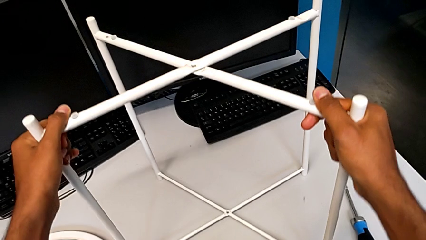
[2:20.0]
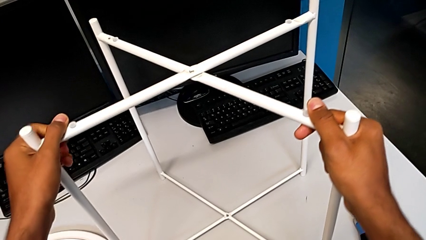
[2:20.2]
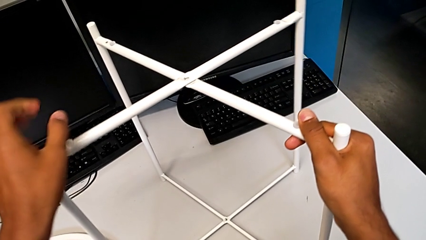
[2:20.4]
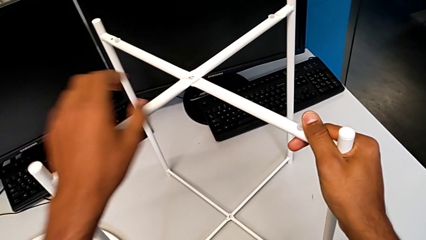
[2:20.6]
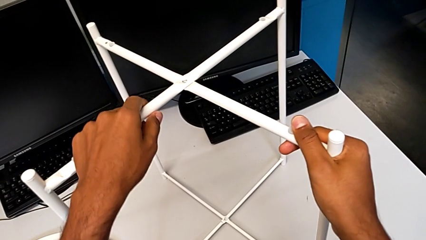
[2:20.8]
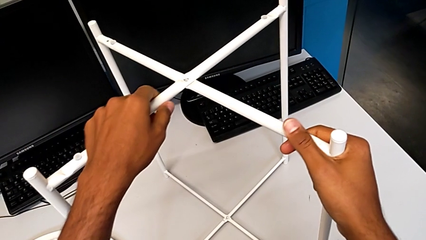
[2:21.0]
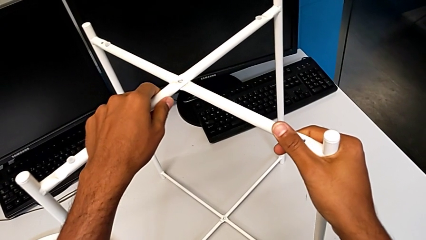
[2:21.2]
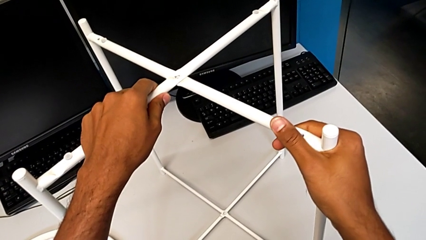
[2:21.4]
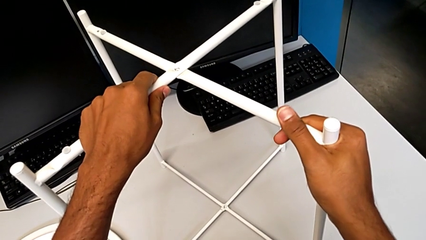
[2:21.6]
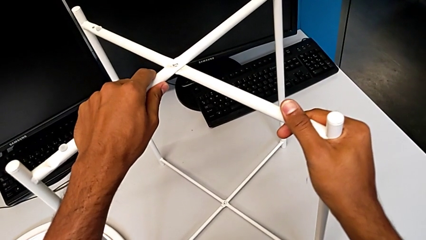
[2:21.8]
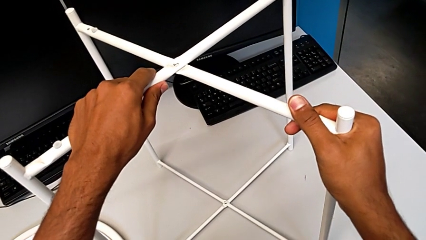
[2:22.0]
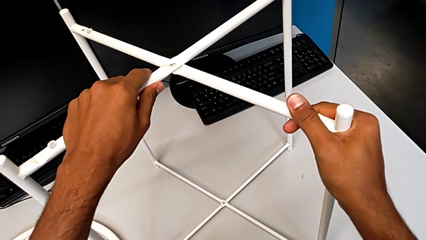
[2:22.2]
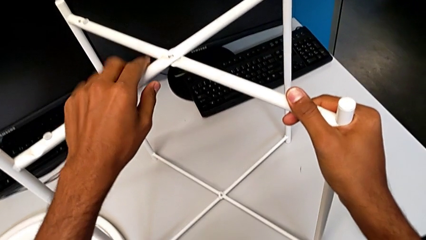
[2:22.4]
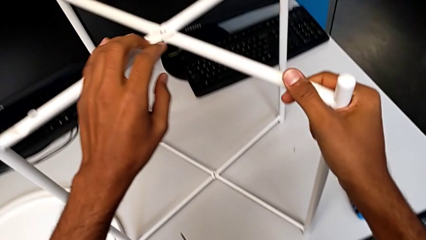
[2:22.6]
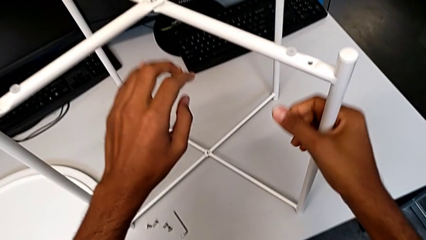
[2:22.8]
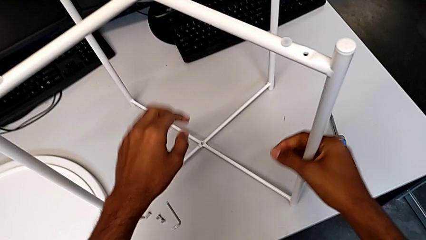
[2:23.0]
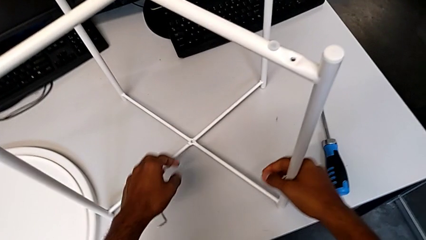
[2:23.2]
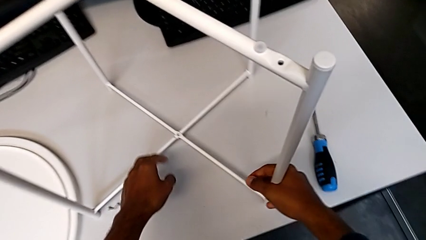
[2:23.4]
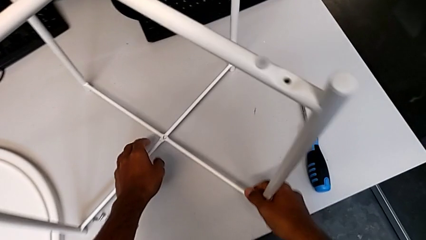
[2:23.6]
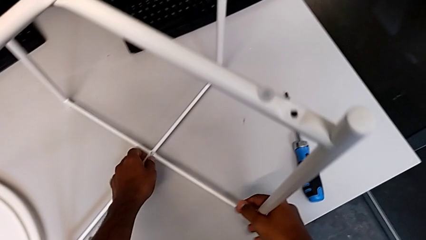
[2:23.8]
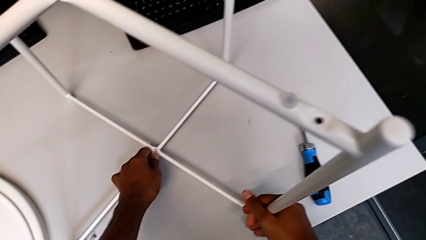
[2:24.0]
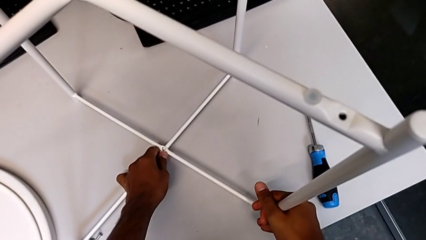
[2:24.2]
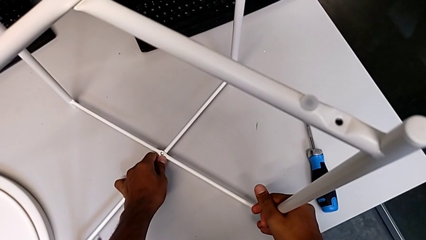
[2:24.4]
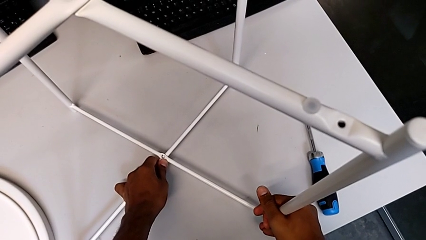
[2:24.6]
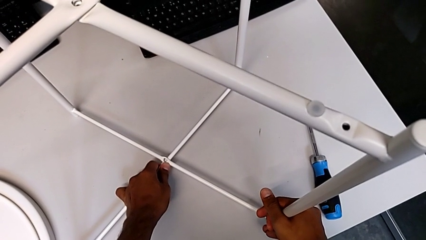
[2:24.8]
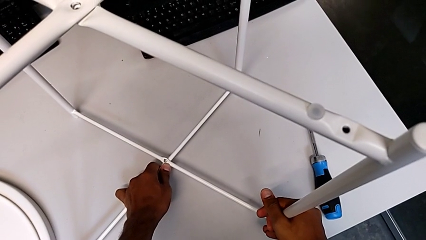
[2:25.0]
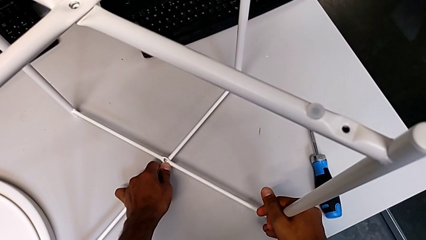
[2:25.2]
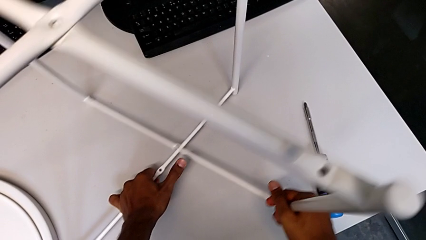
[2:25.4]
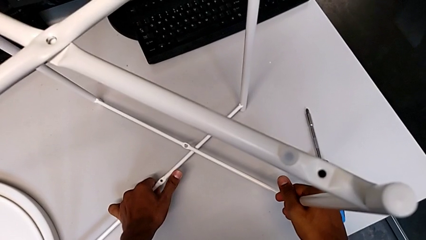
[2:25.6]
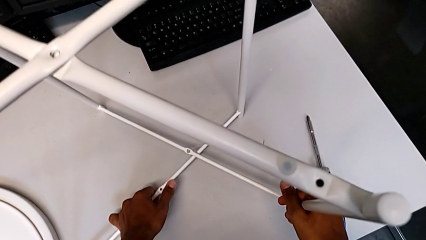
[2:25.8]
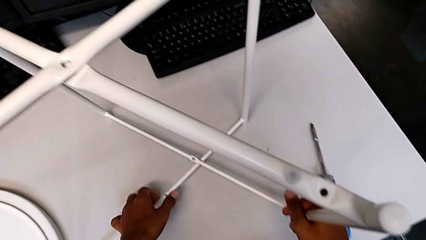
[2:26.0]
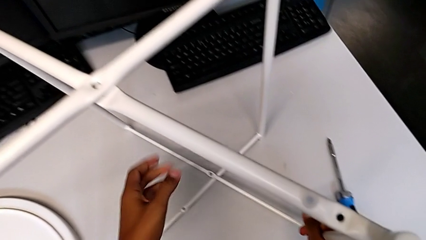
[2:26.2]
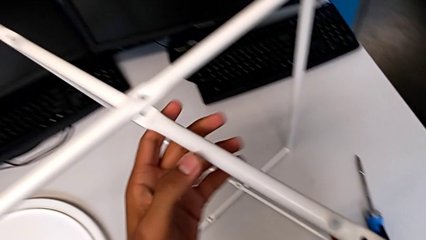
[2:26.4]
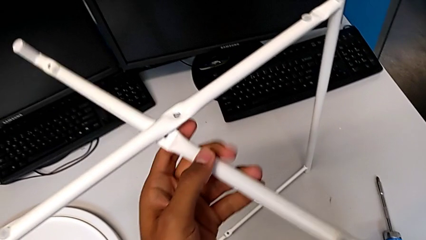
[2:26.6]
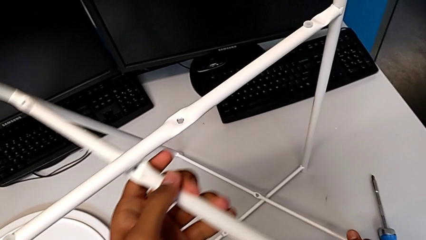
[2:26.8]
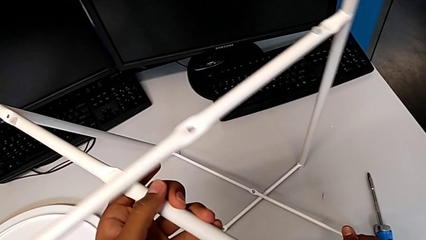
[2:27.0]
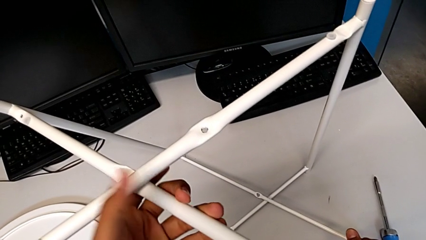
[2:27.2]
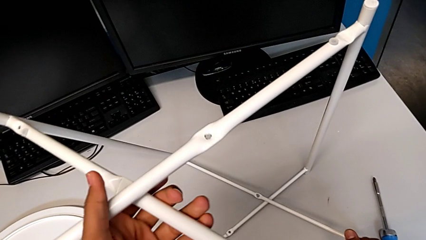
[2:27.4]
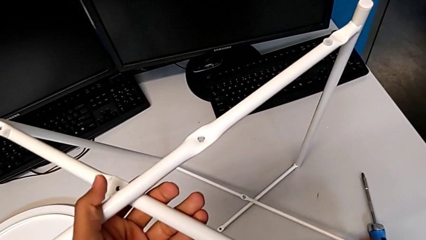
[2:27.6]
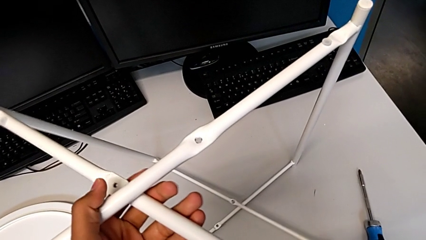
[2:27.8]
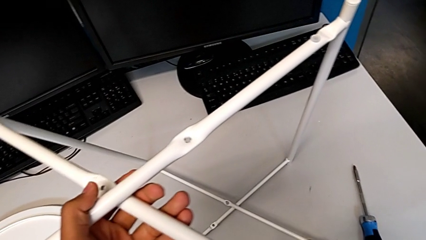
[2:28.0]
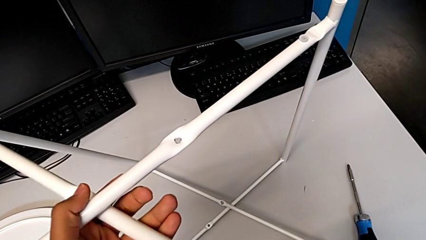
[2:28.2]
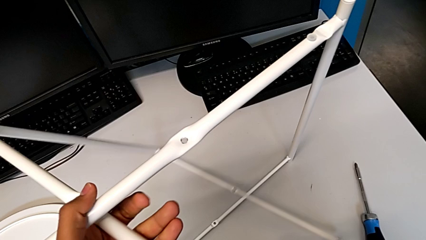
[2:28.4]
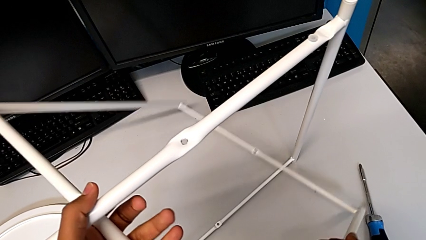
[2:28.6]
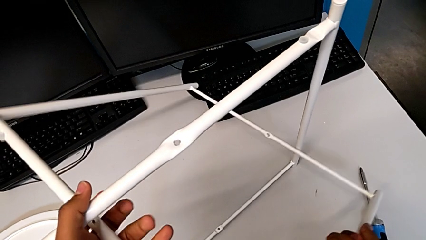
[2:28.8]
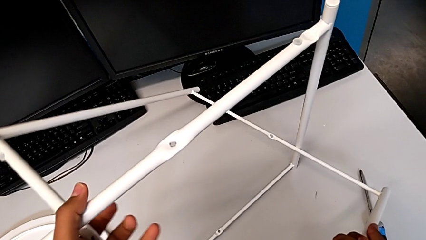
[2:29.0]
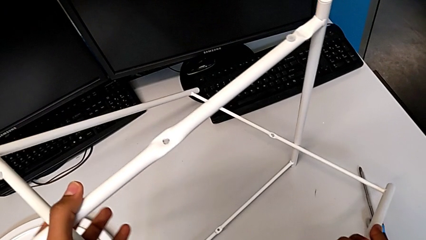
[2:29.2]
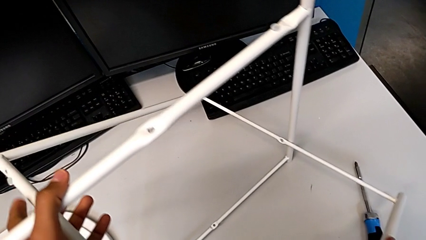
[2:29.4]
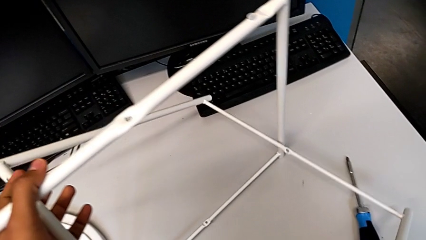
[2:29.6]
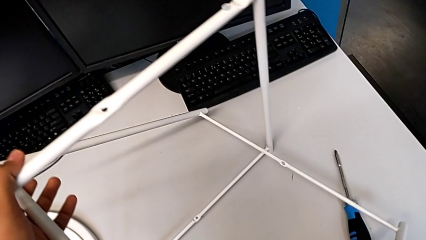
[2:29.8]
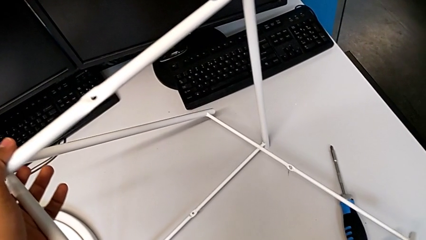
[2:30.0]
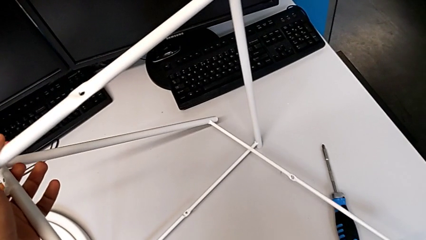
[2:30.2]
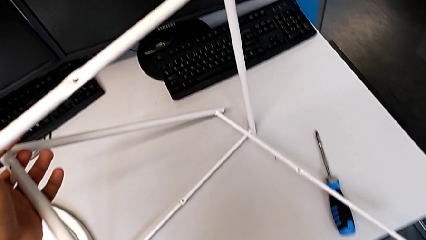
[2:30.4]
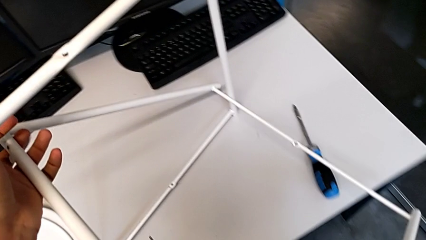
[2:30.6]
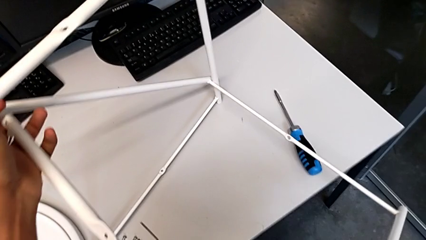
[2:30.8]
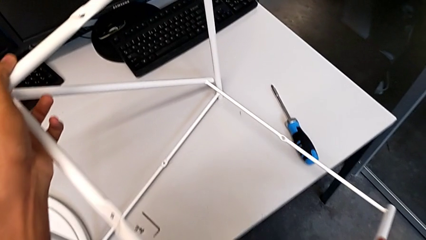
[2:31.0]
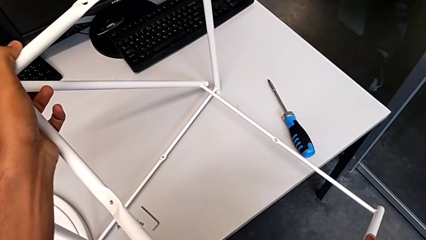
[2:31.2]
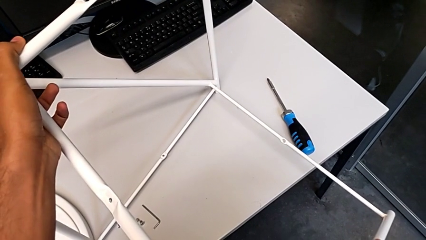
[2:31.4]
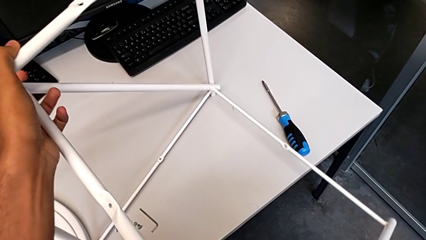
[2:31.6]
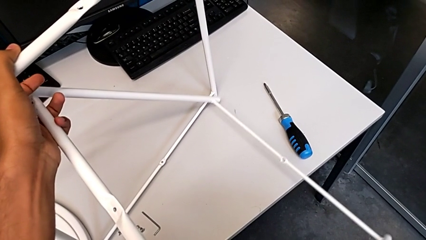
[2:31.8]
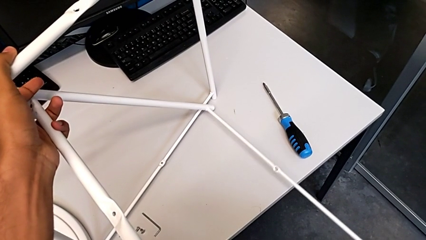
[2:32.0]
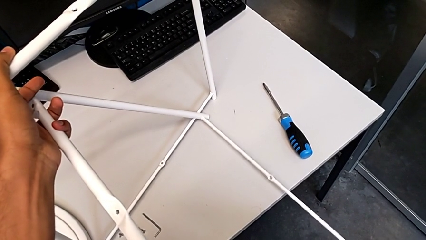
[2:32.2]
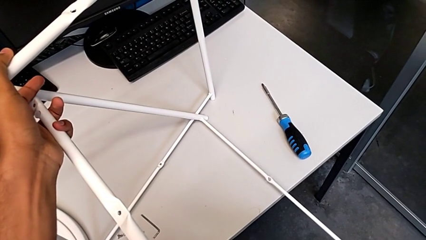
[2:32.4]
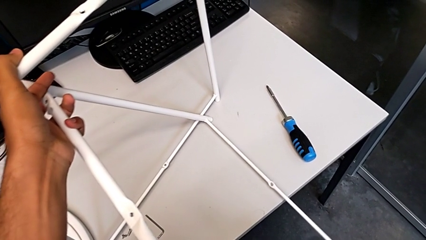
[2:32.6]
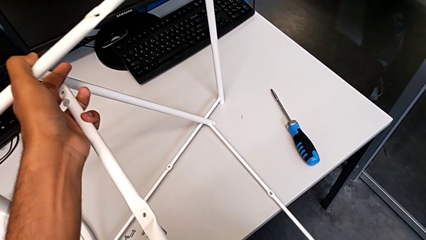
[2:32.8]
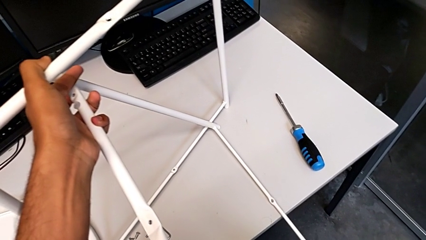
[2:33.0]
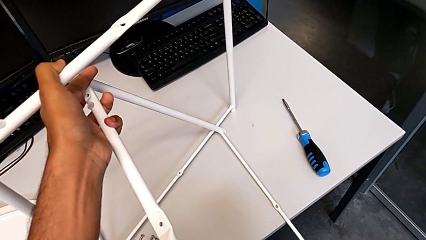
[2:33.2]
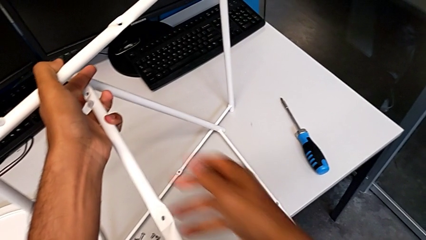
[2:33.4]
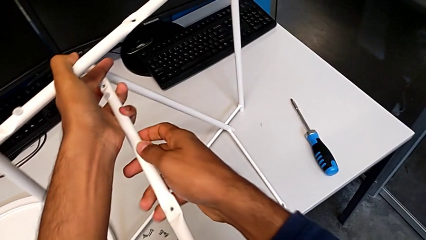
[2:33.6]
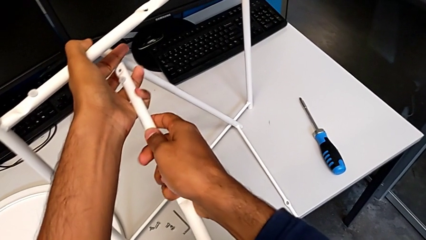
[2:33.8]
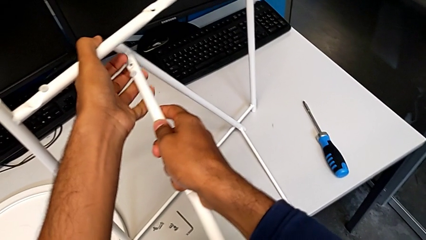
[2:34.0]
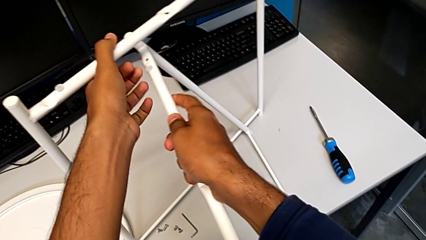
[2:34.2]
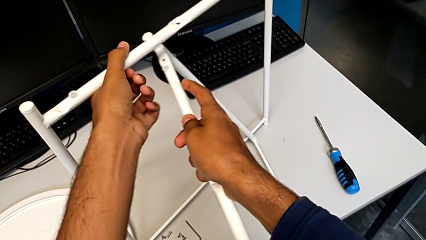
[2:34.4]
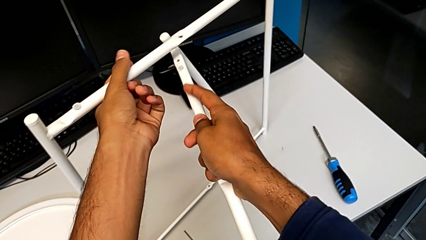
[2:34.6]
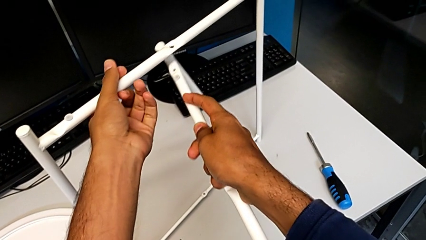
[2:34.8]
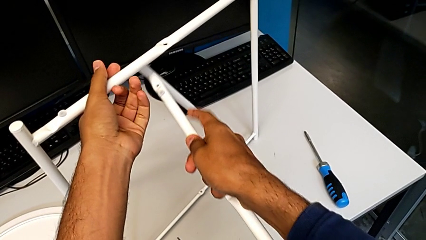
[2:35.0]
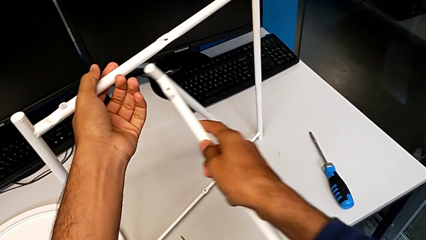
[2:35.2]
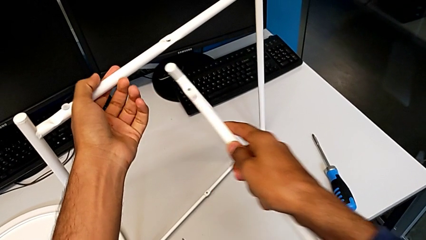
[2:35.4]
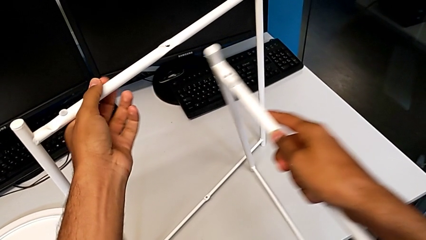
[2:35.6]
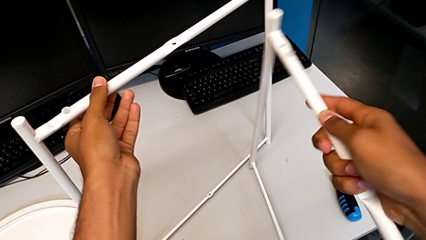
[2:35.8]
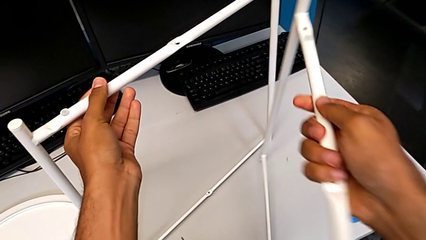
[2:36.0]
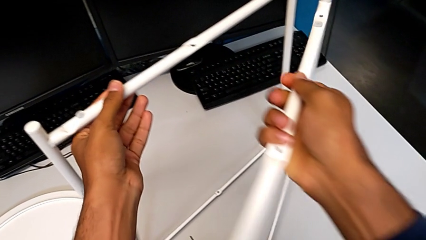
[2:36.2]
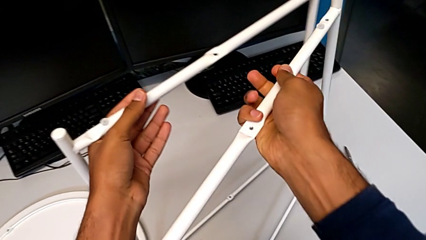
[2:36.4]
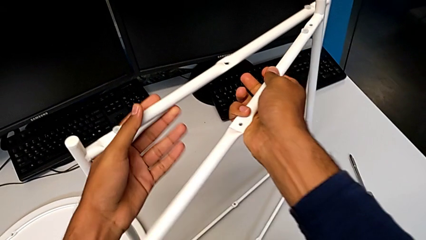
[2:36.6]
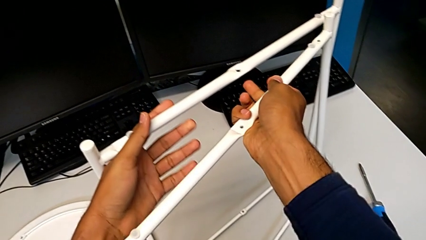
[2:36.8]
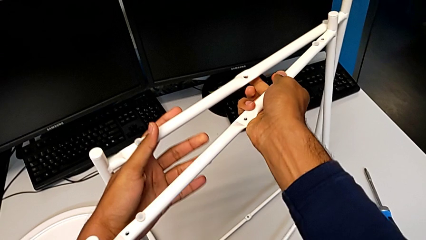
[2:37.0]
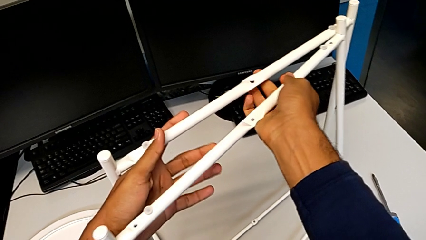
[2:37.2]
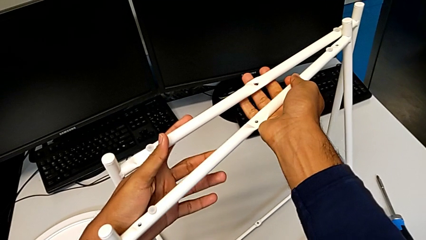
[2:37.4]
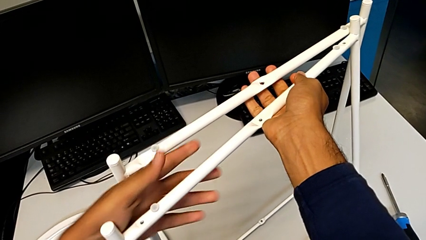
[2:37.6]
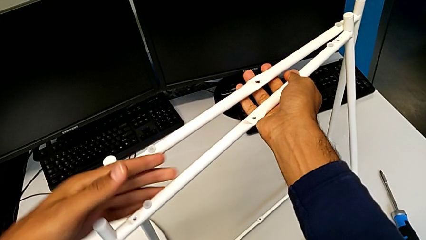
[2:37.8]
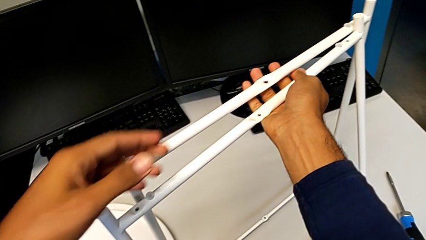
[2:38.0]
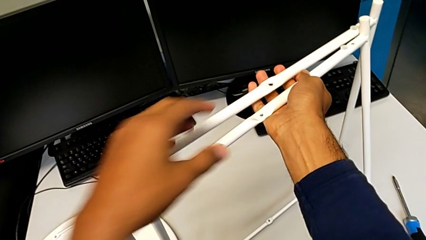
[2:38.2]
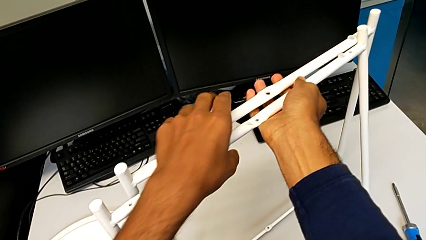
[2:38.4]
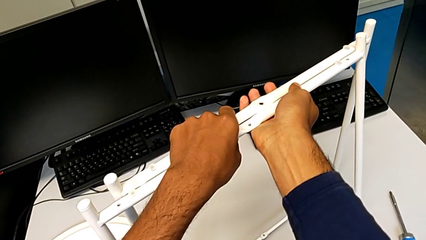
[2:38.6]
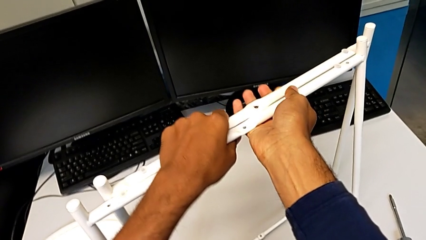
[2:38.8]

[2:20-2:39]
The camera wearer is disassembling the legs. They wrongly hold the leg, approach it, disassemble it and begin to place it.
